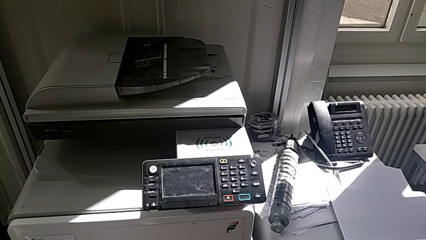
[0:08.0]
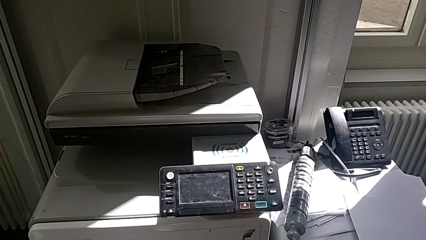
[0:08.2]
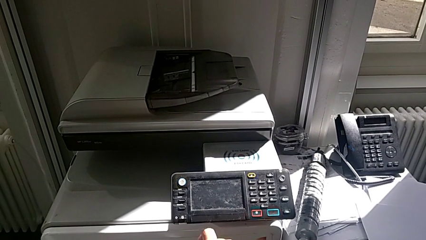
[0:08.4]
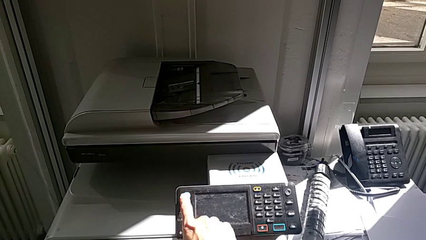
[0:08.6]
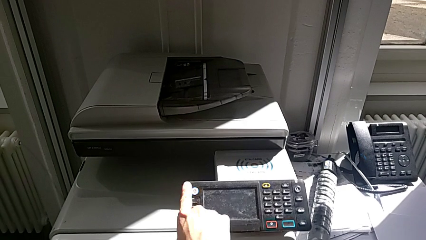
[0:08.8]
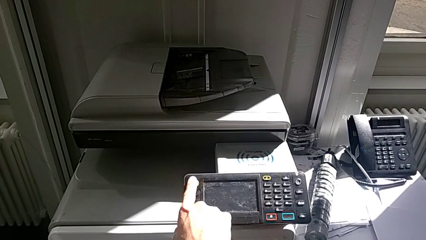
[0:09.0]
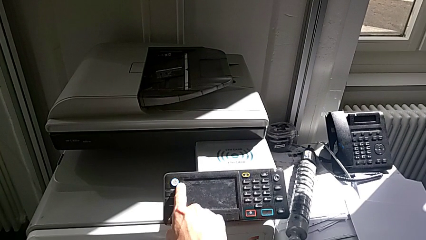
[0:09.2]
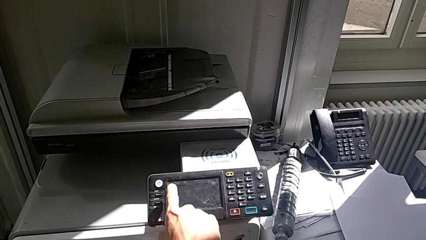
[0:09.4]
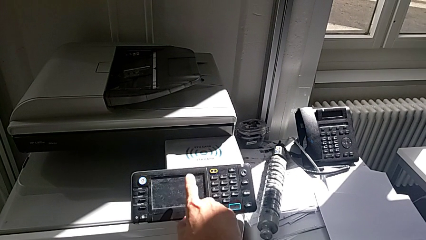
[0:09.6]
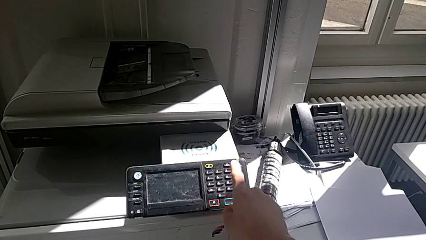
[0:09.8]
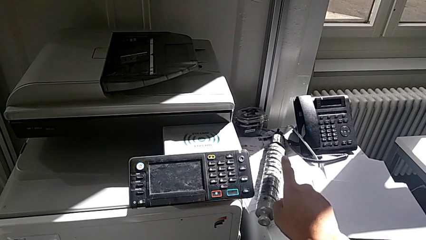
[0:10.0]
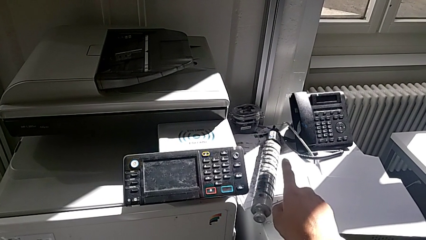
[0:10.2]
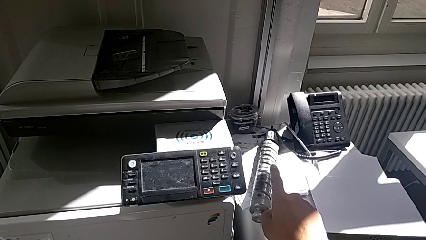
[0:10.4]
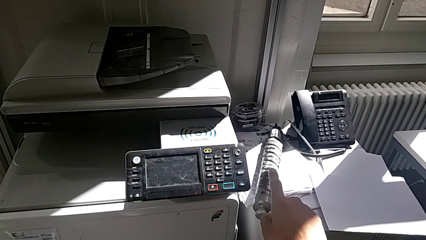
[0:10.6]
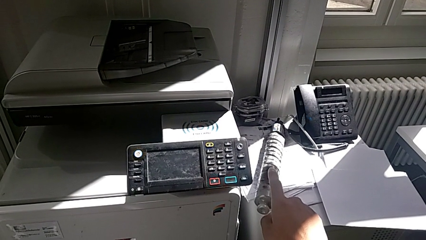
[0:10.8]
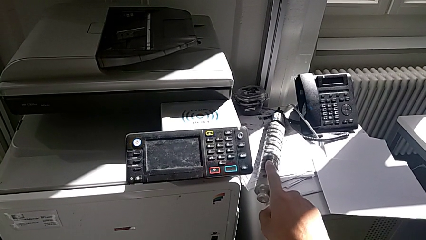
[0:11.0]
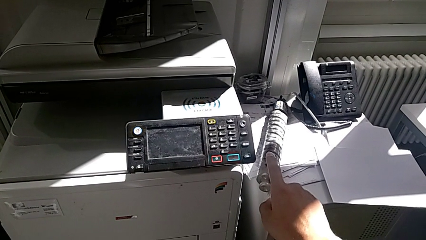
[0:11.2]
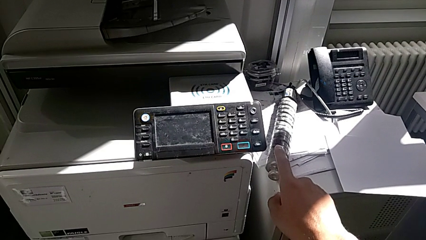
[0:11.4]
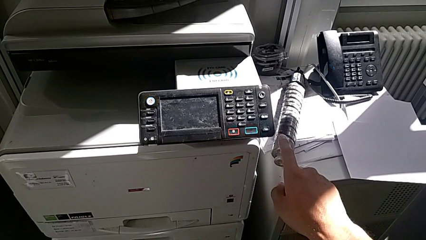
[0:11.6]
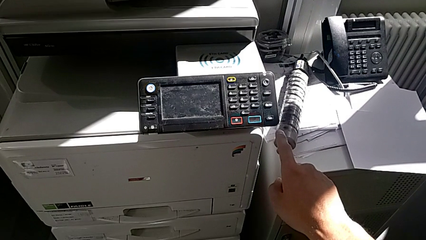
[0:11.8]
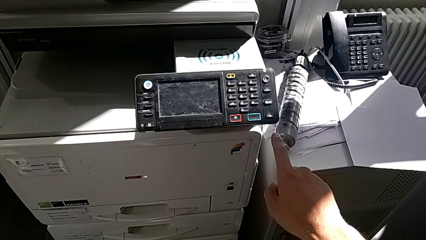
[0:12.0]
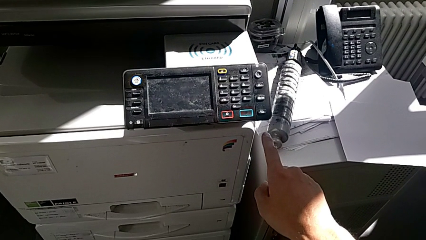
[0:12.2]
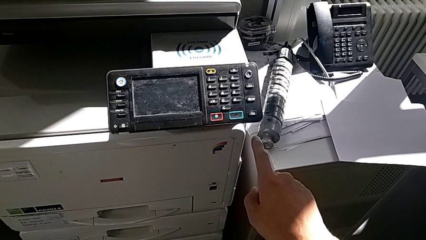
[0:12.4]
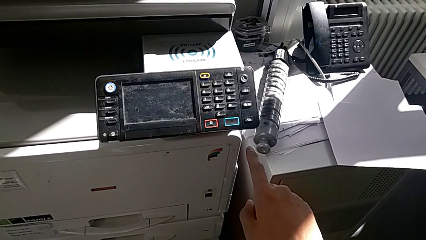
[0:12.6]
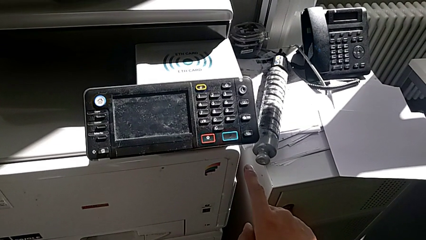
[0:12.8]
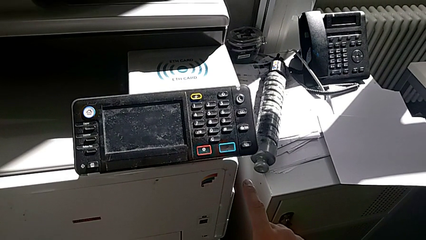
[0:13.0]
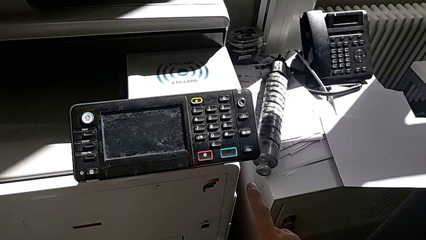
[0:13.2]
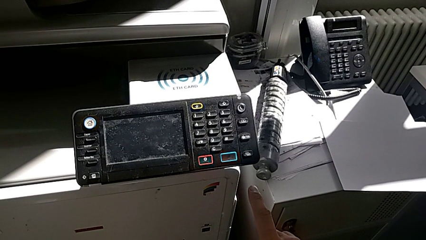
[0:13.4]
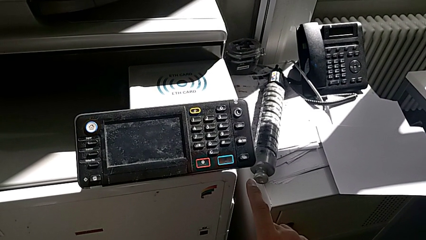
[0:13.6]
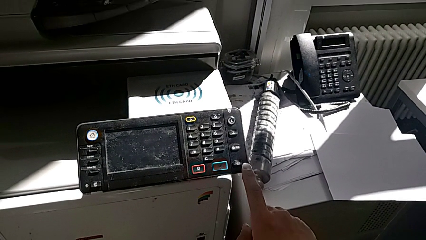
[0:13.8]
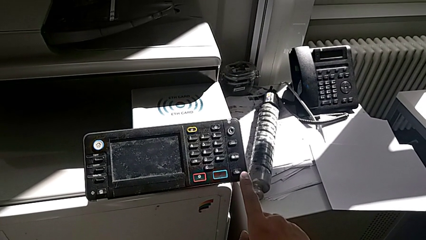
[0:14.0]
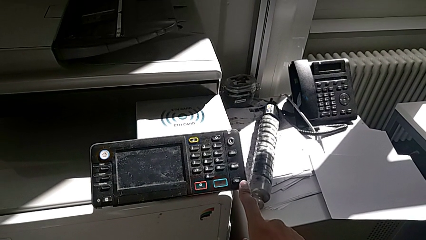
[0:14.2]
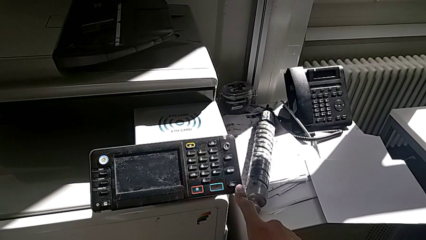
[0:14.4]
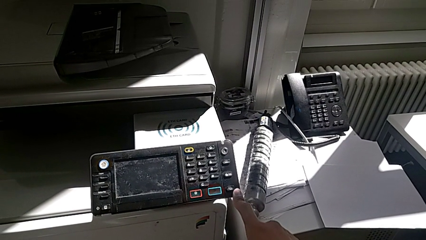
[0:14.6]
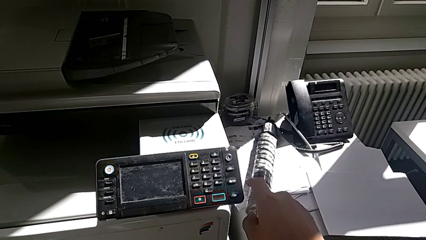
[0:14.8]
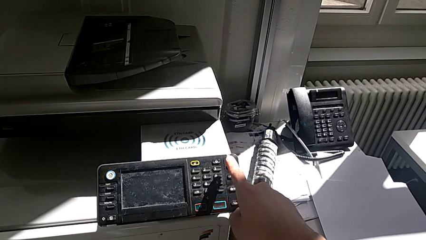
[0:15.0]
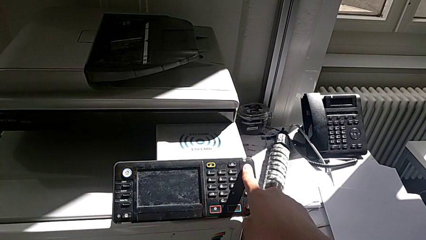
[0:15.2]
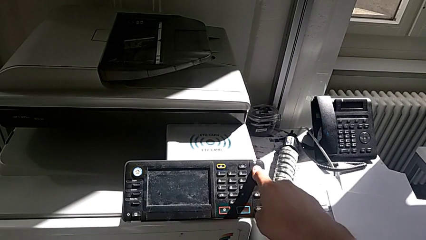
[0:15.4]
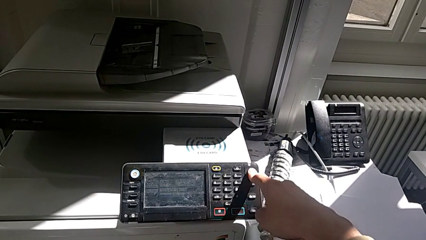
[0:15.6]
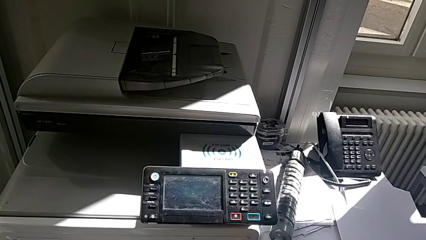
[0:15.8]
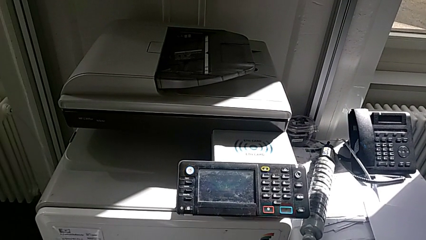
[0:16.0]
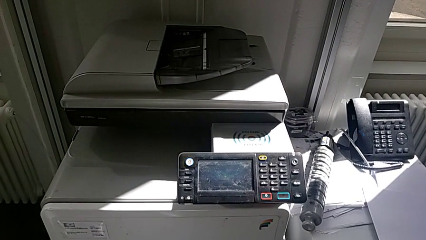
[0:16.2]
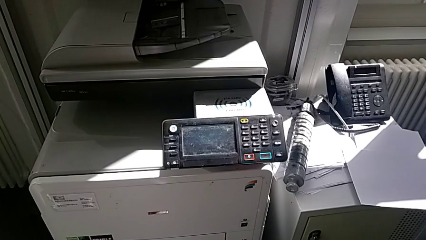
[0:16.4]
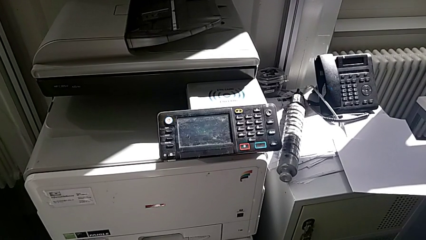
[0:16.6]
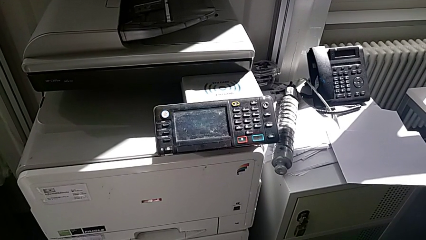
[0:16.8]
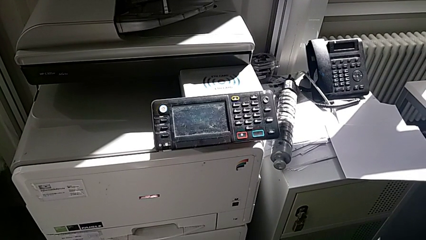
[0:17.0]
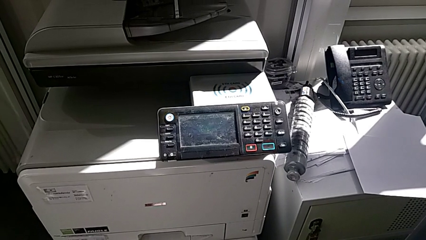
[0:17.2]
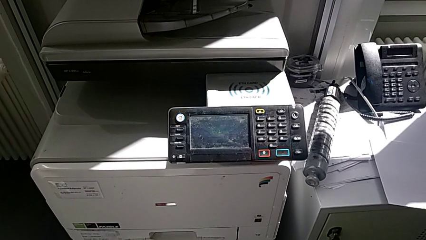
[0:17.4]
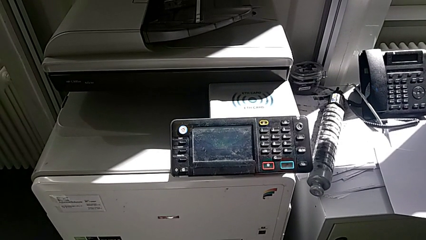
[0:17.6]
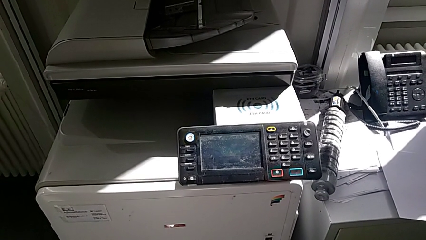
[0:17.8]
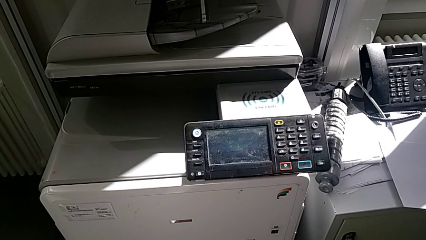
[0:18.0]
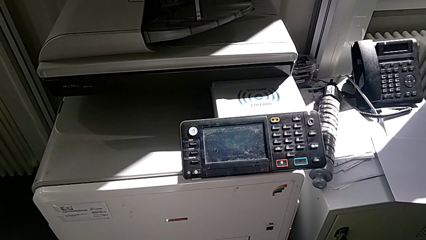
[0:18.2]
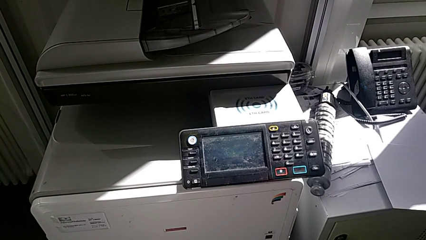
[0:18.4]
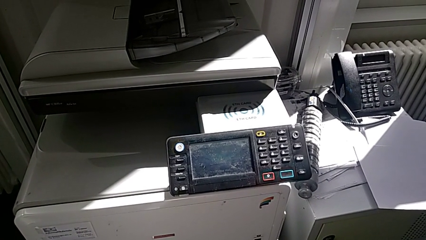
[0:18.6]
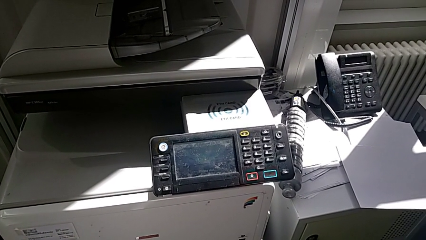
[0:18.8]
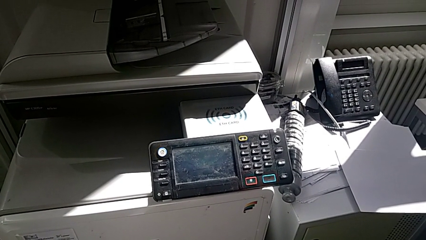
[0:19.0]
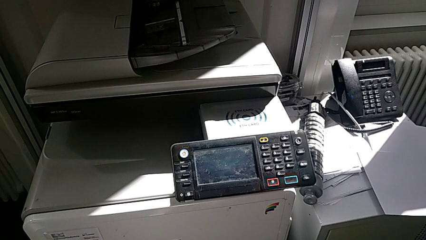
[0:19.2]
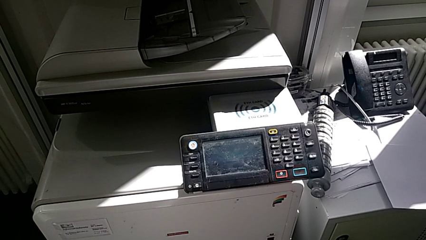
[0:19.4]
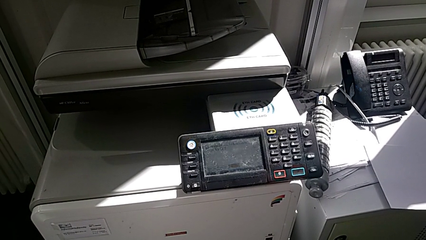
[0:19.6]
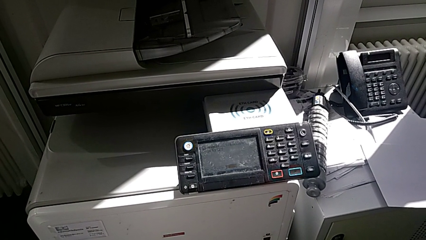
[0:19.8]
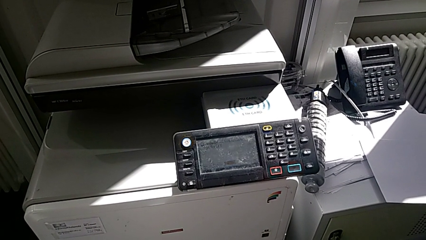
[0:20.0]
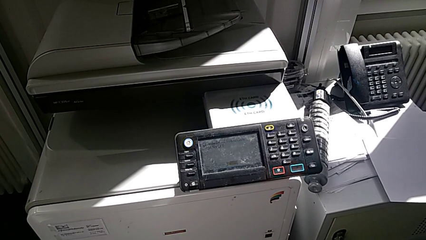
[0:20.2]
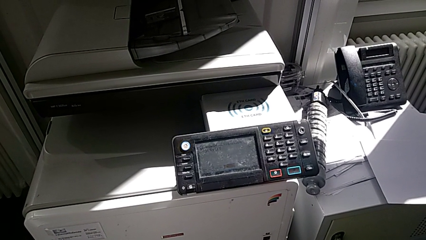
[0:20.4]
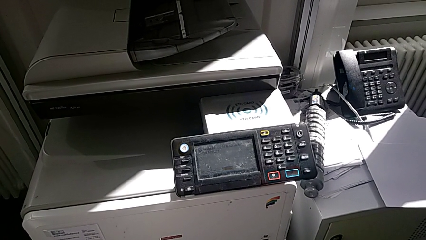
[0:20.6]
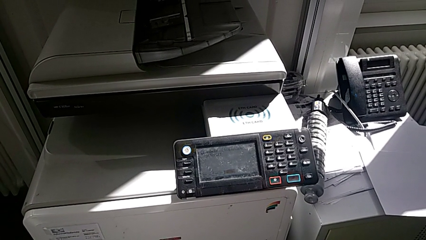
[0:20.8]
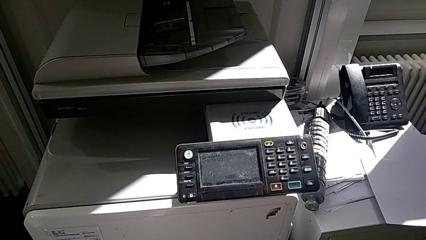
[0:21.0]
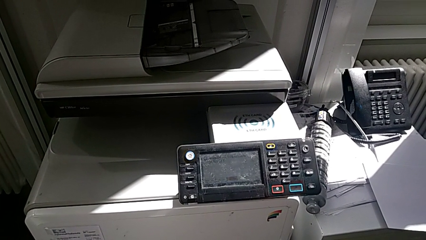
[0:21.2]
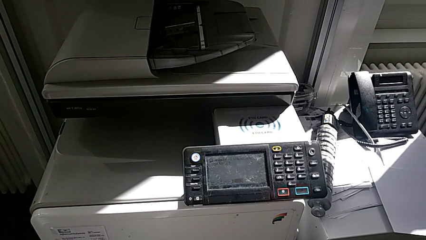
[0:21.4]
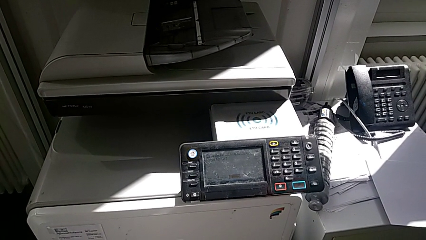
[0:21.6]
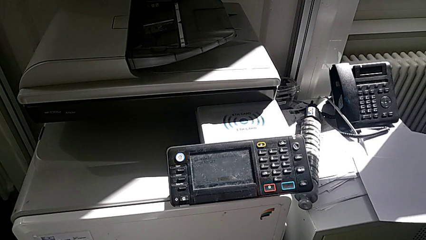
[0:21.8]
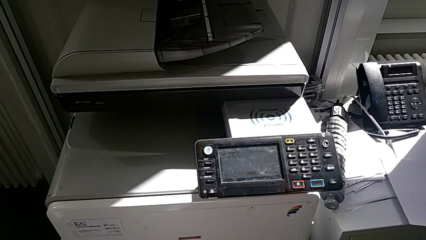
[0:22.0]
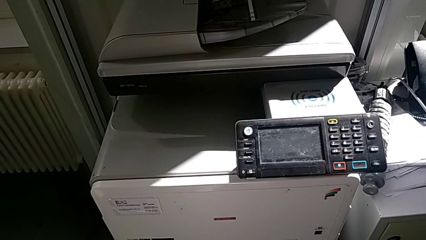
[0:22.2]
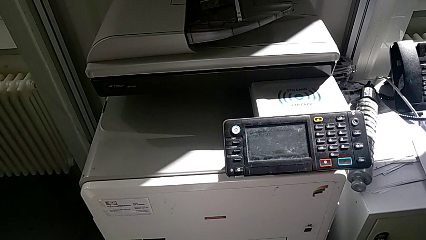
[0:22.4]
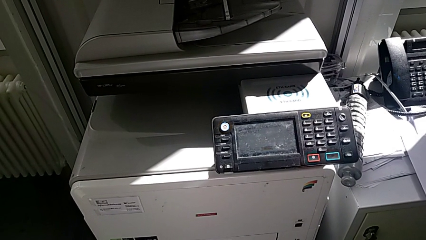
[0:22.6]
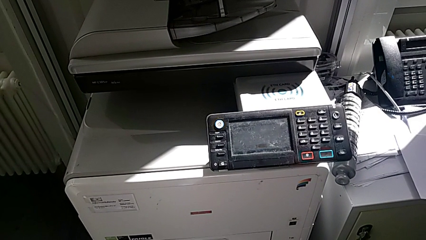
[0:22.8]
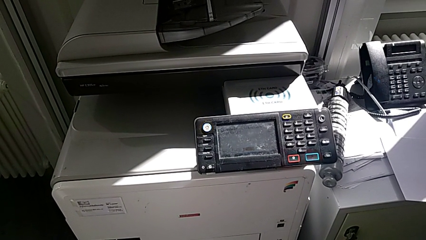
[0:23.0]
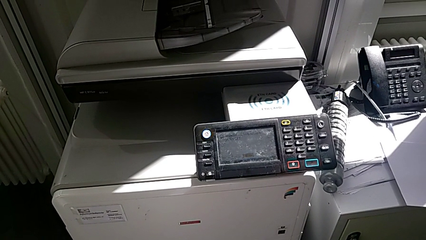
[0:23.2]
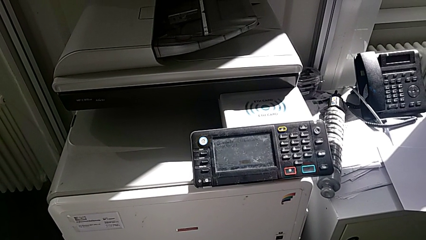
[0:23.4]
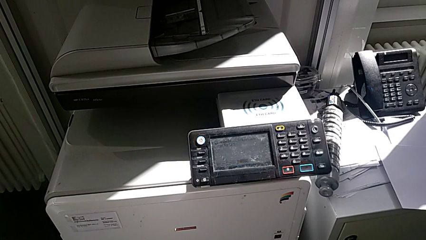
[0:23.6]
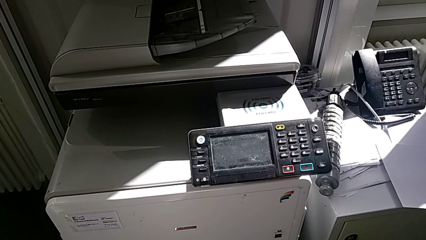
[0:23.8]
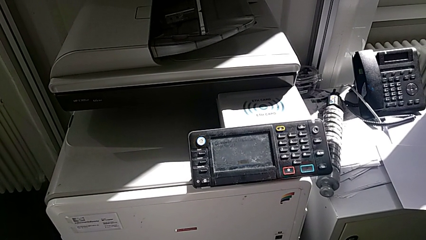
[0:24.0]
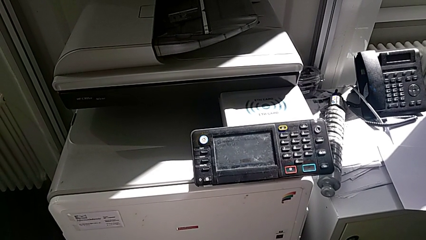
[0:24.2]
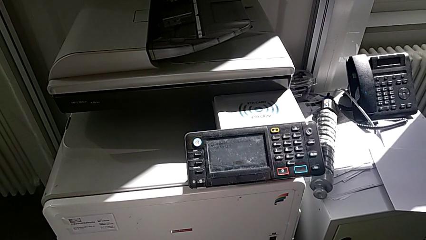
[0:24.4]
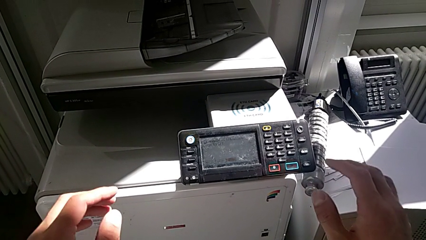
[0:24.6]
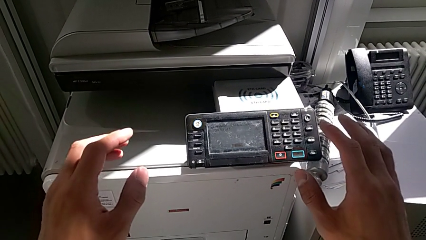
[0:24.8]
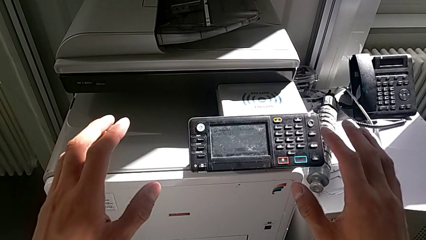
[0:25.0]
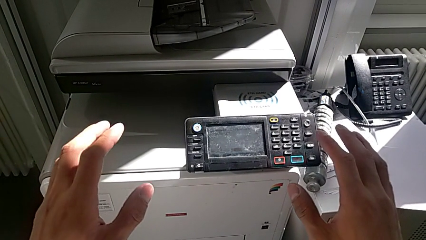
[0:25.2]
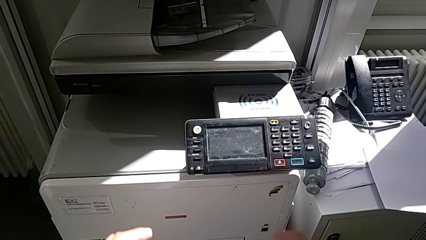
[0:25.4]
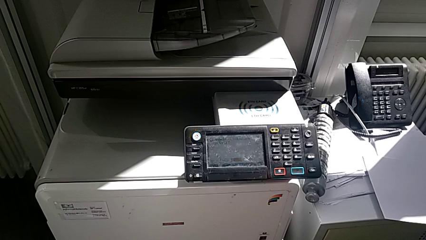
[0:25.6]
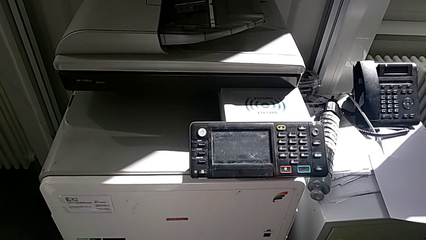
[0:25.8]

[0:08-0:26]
The camera wearer is turning on the printer. They wrongly press the white button and press the button.
